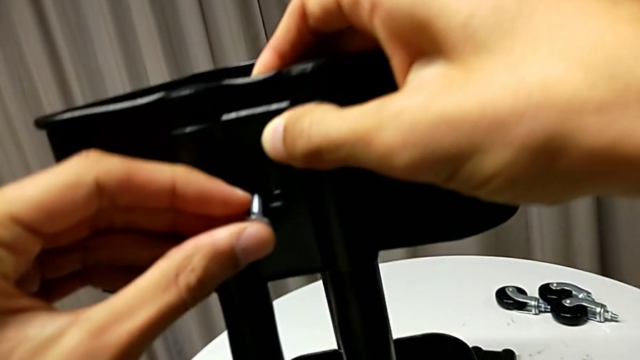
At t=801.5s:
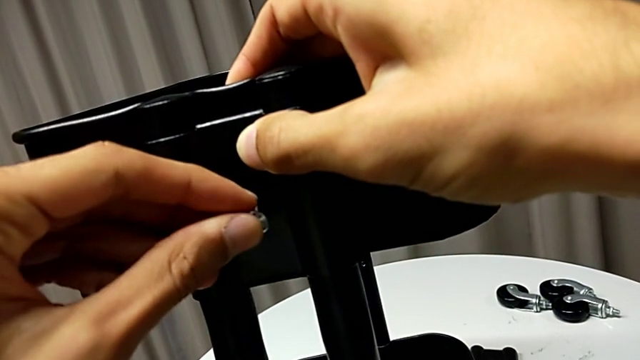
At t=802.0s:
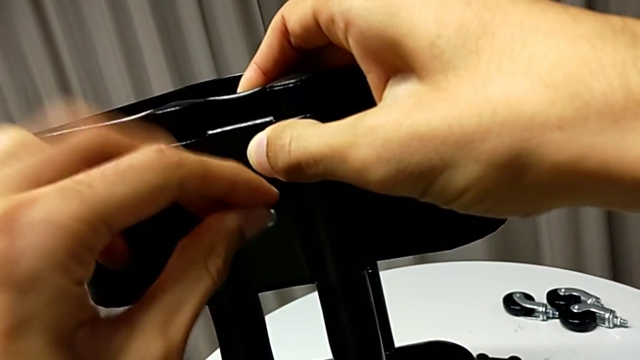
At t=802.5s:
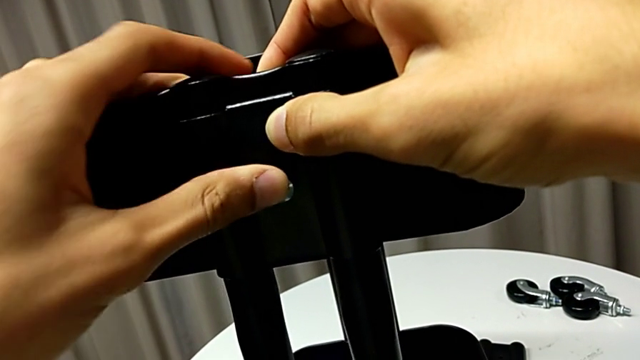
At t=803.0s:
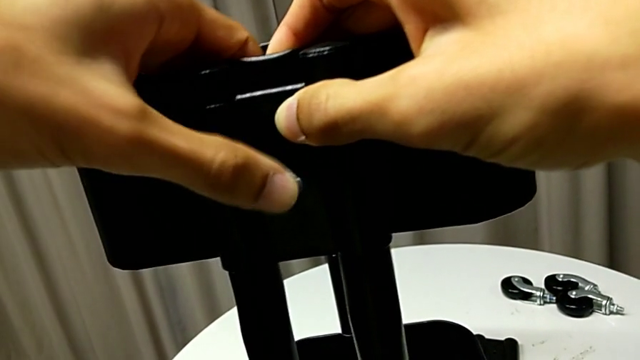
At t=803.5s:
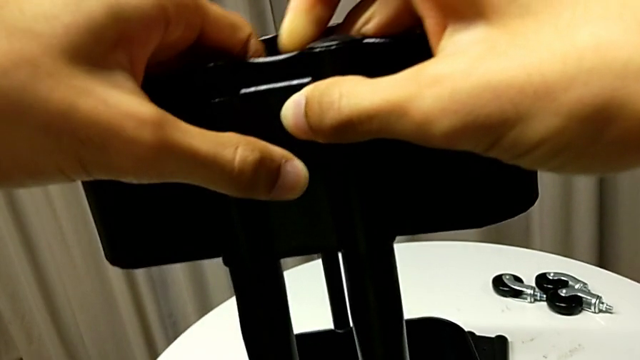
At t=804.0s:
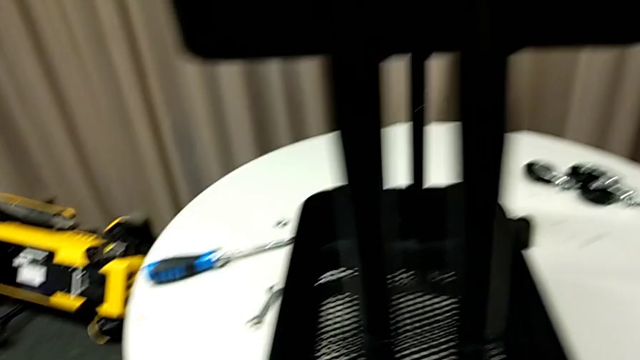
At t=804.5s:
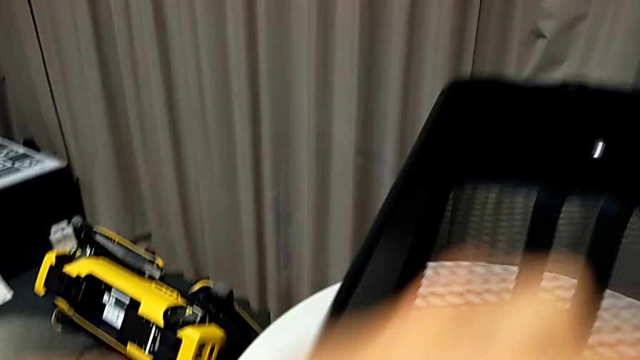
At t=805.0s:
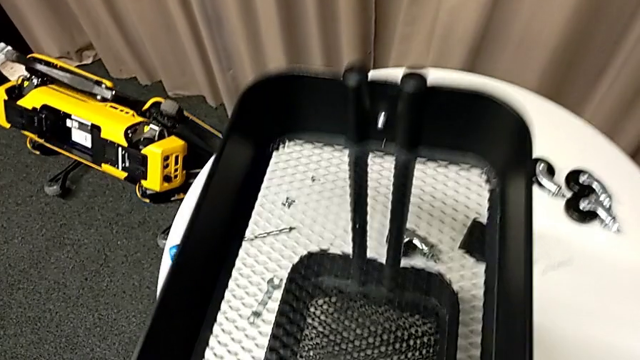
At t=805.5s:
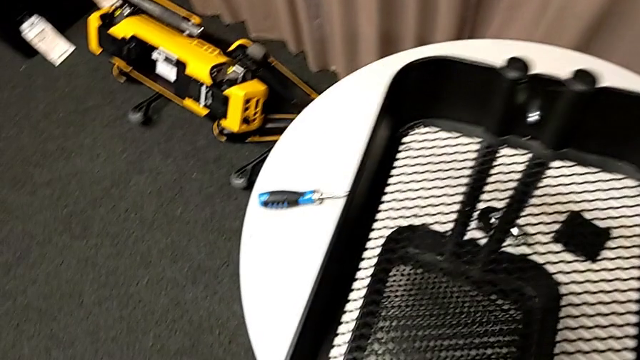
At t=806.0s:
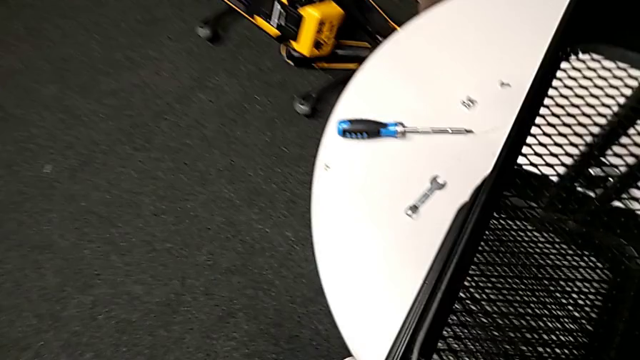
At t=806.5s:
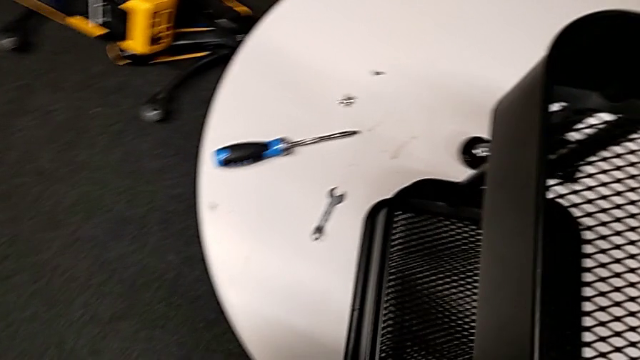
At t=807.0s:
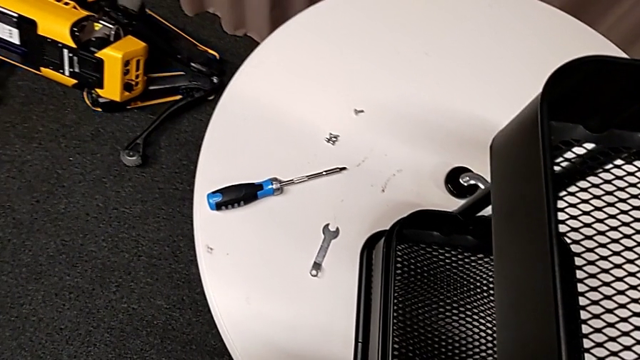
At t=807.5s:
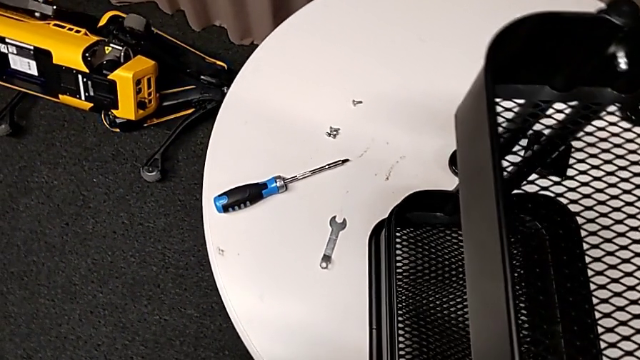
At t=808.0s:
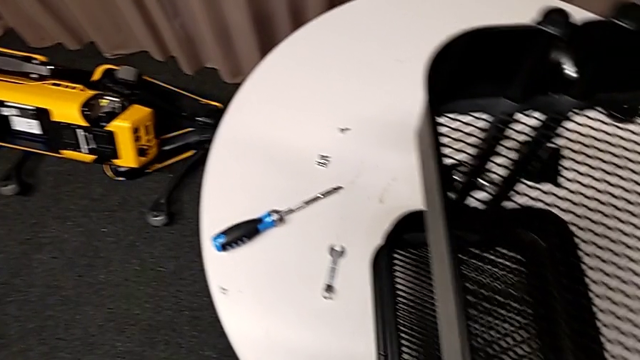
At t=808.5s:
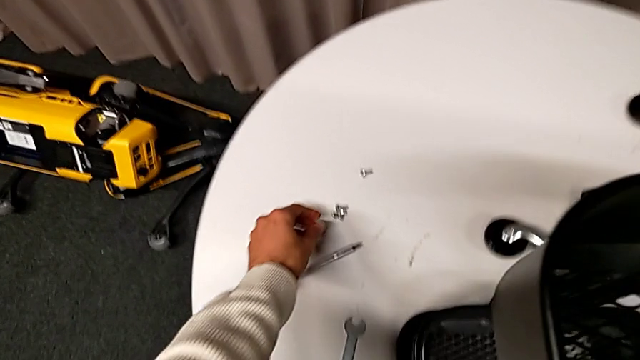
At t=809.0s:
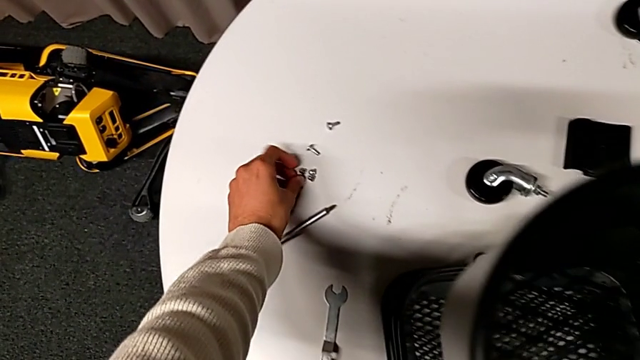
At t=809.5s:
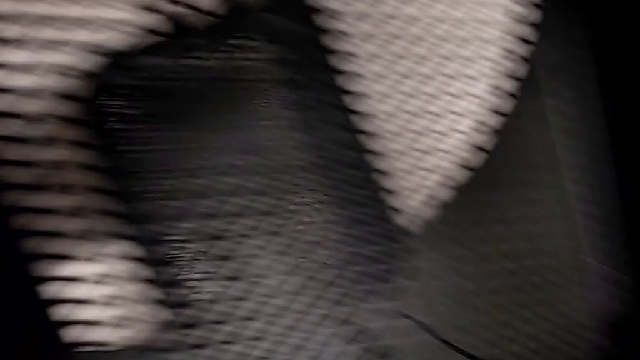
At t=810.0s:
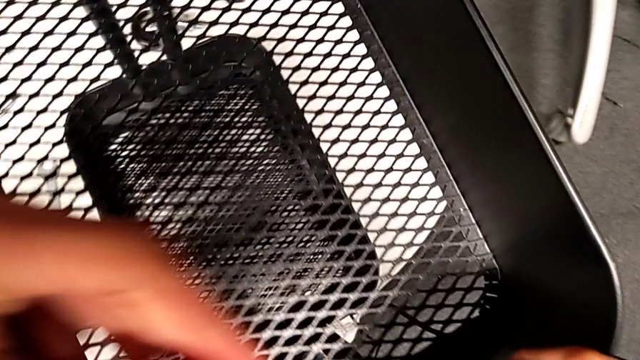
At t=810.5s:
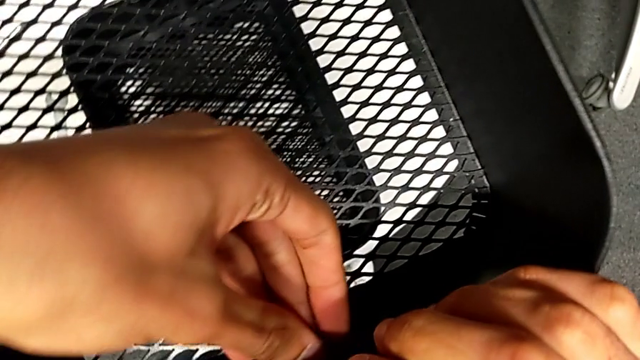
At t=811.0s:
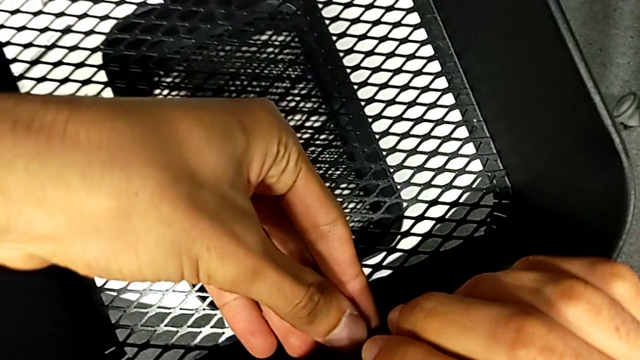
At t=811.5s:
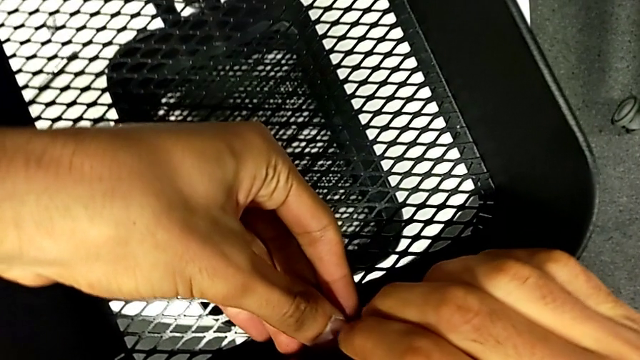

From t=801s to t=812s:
The camera wearer is assembling the top basket. They insert the screw, hold it, grab the hexagon cap nut and insert it.

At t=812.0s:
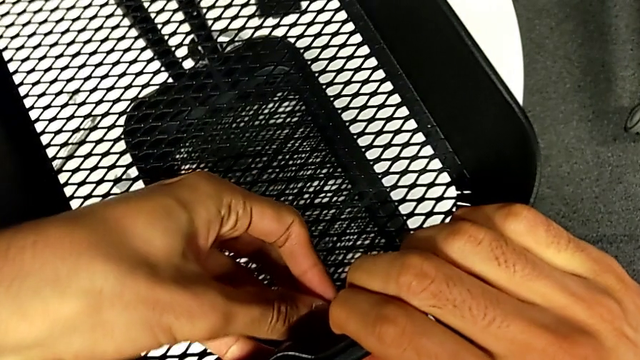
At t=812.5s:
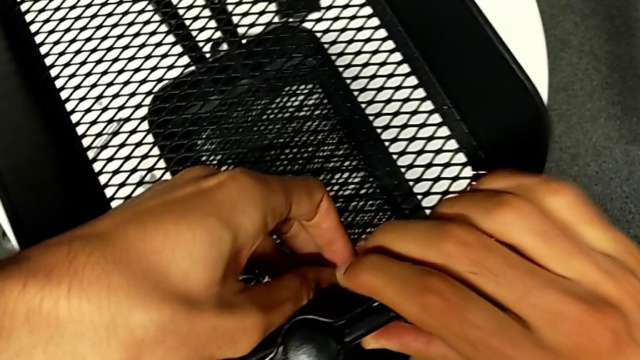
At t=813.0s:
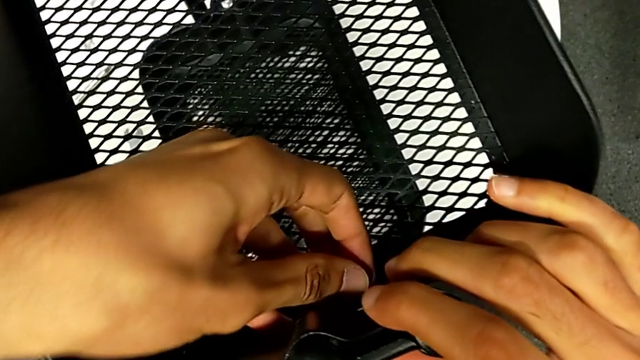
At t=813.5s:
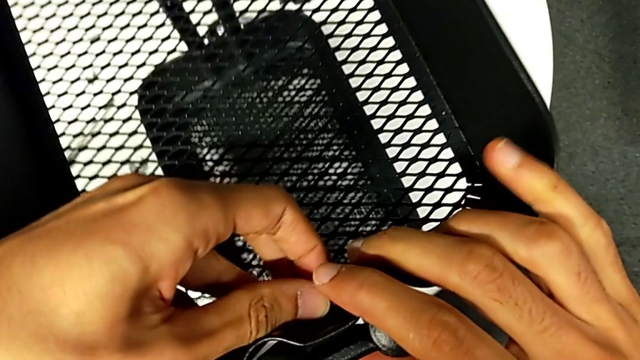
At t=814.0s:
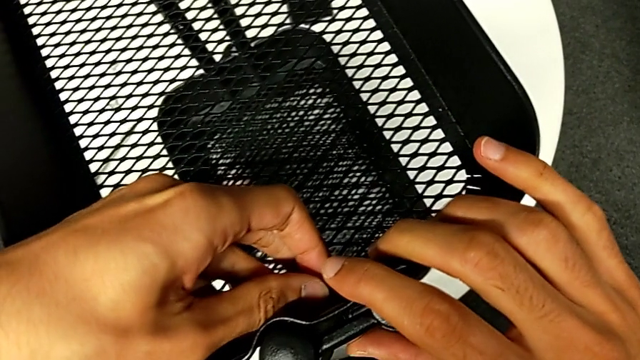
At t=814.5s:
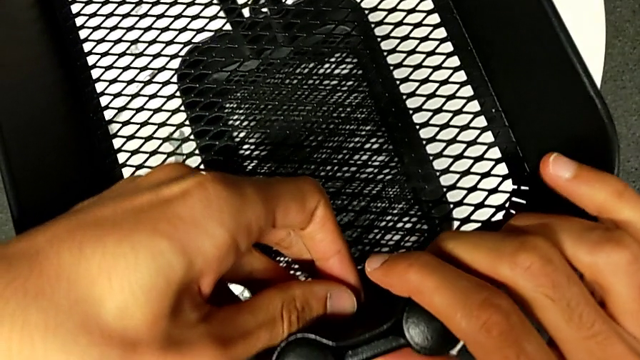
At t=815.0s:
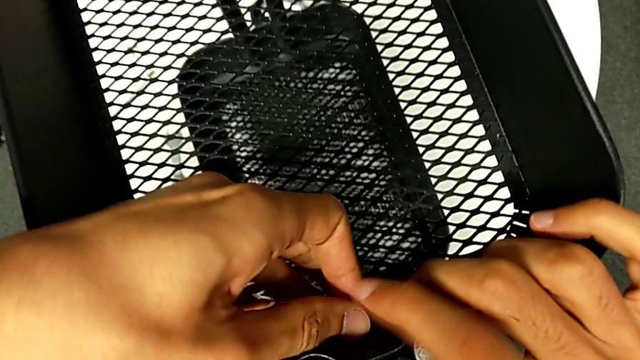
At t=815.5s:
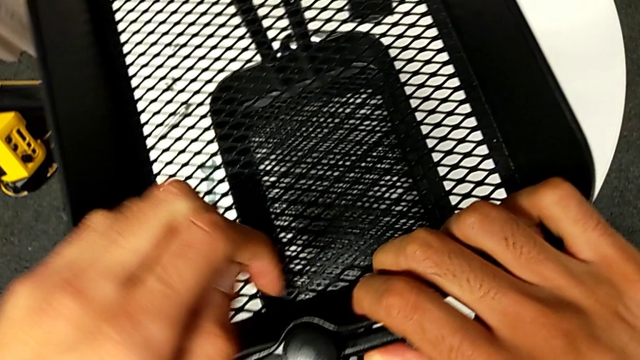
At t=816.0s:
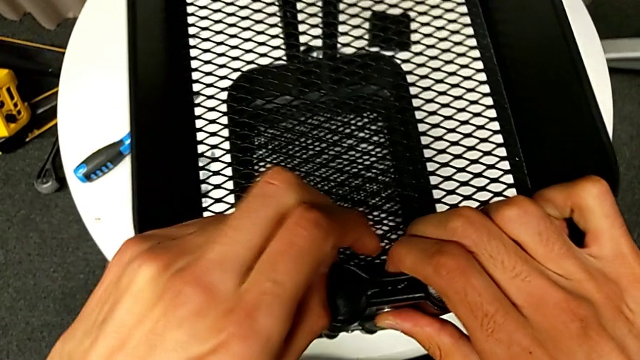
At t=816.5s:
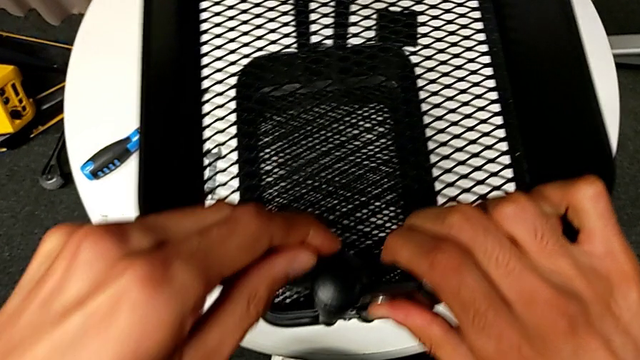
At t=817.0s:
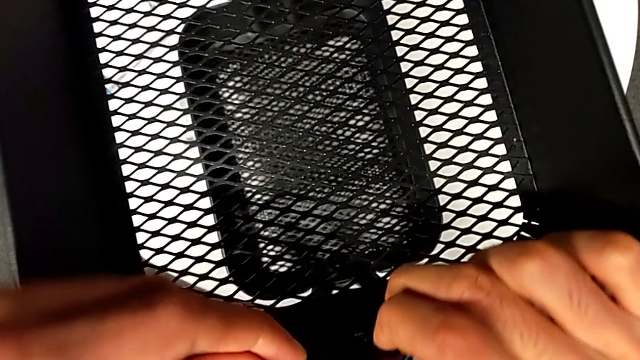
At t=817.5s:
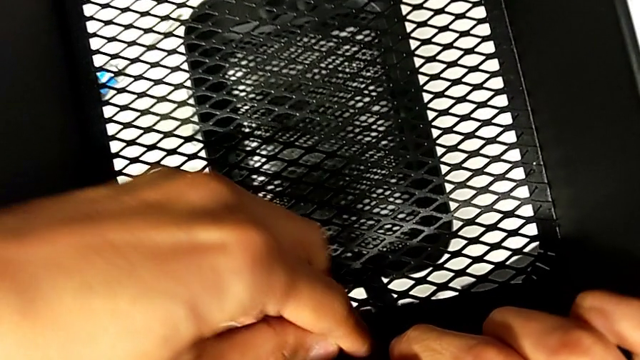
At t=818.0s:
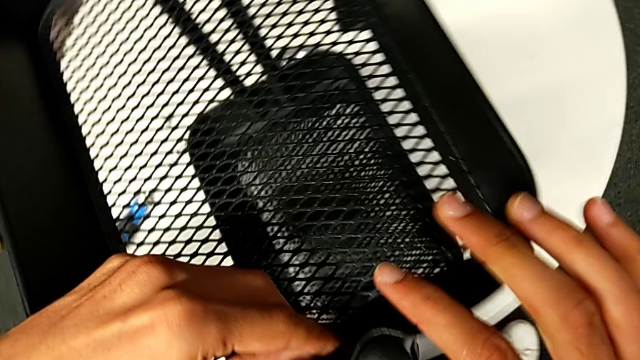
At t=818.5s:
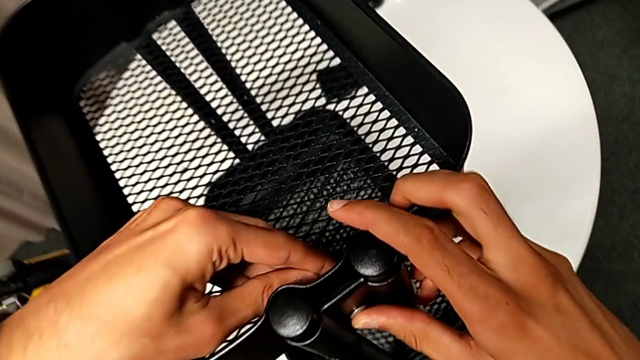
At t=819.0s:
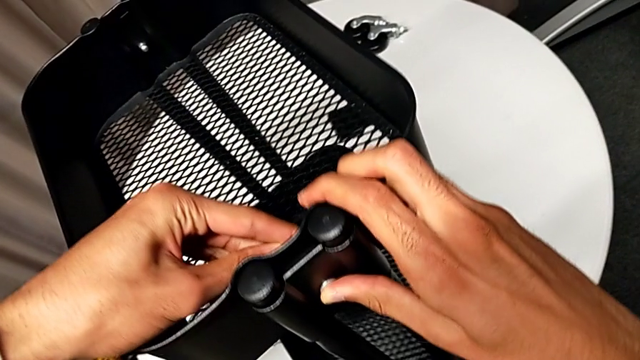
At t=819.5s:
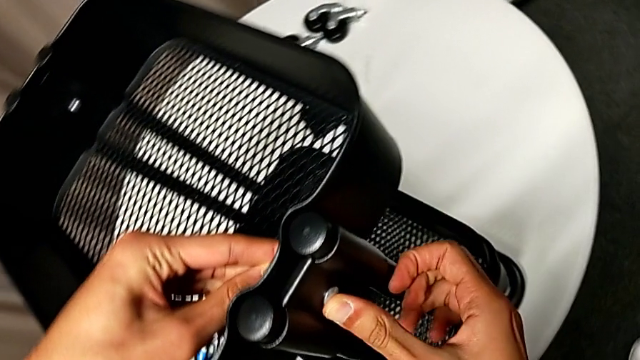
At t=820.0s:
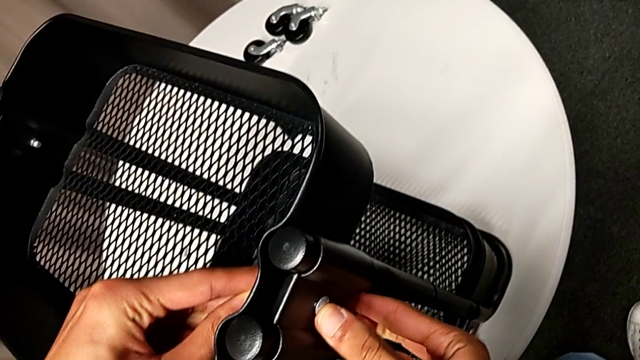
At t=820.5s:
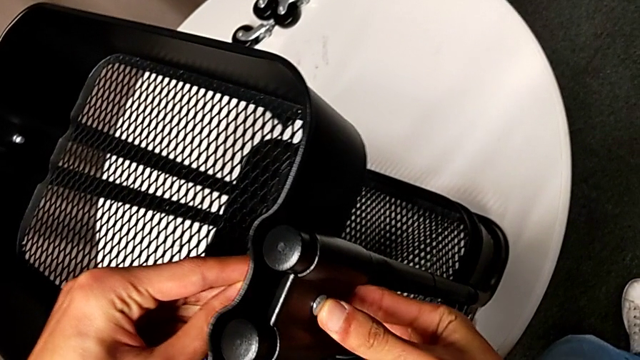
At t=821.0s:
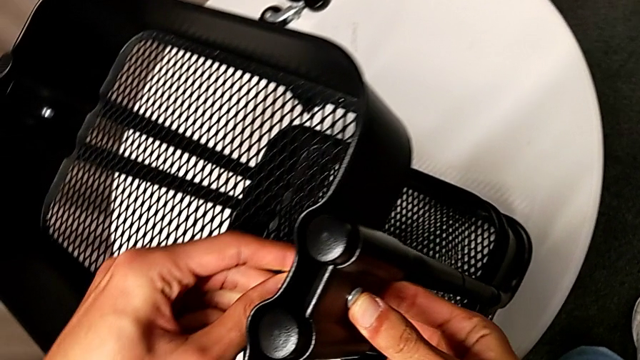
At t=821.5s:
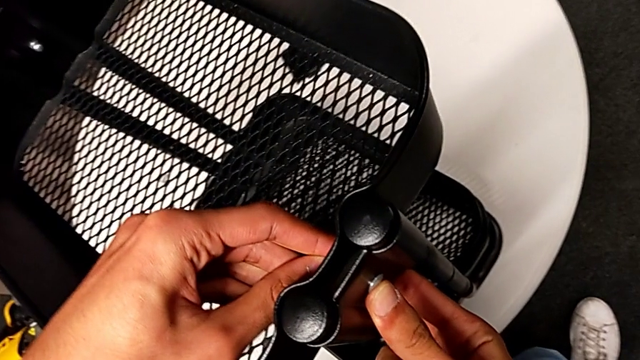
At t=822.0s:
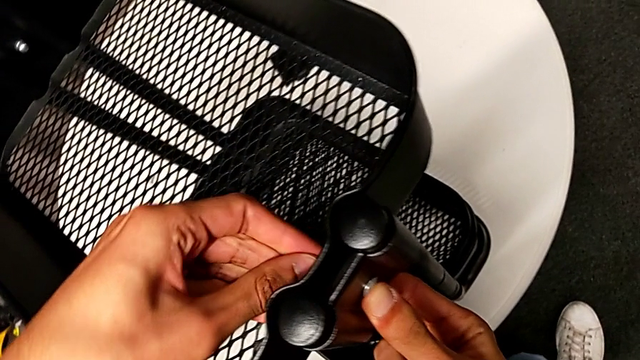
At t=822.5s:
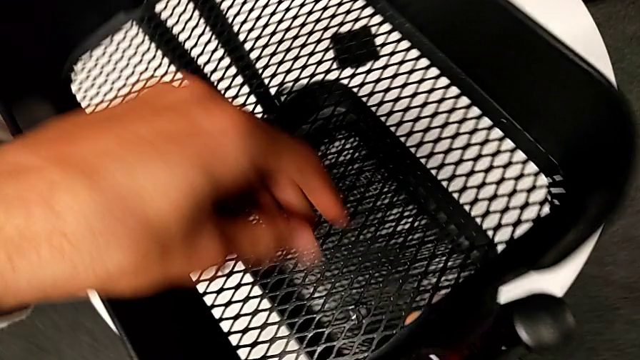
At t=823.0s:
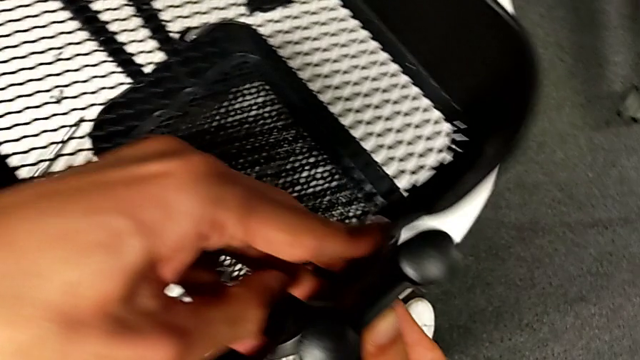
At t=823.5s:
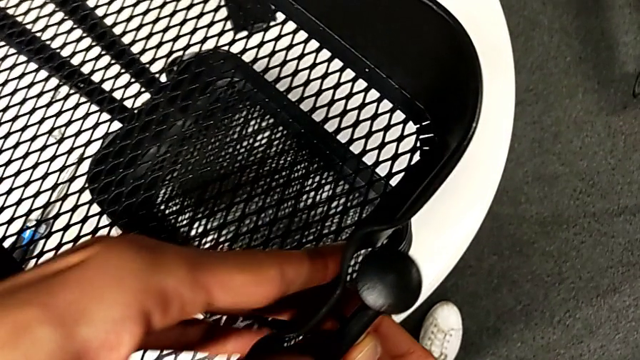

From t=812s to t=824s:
The camera wearer is assembling the top basket. They align the first bracket, disassemble the hexagon cap nut, align the first bracket and wrongly drop the hexagon cap nut.
